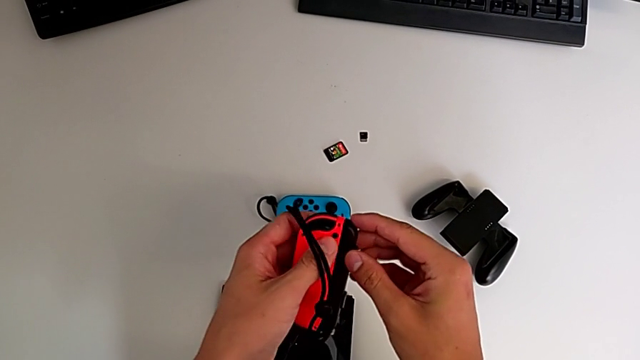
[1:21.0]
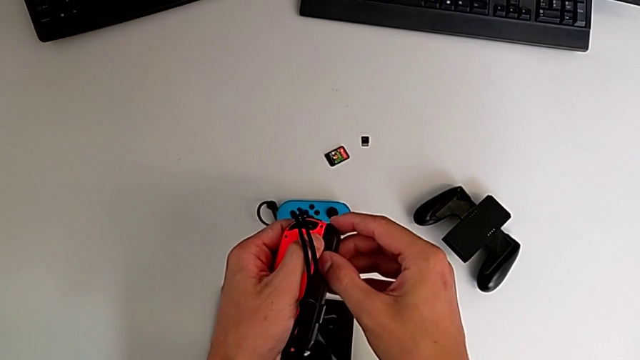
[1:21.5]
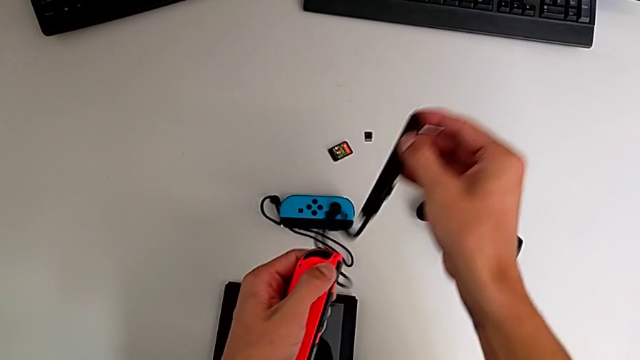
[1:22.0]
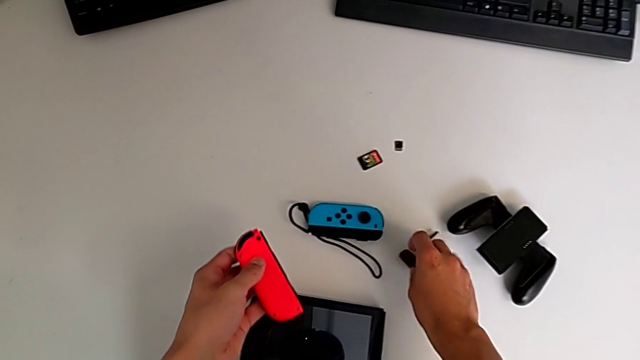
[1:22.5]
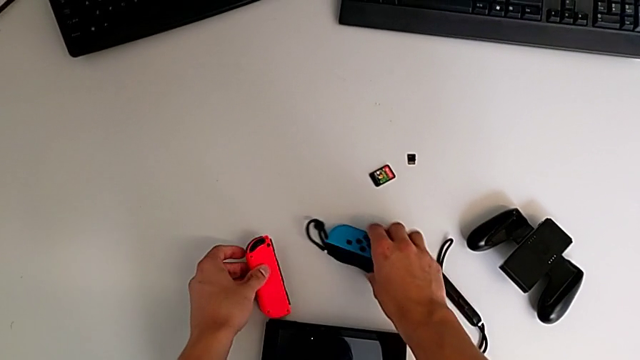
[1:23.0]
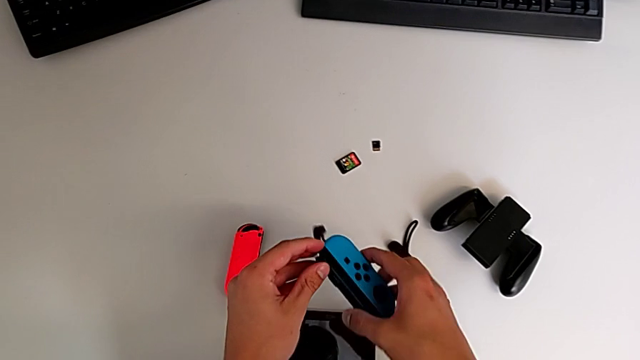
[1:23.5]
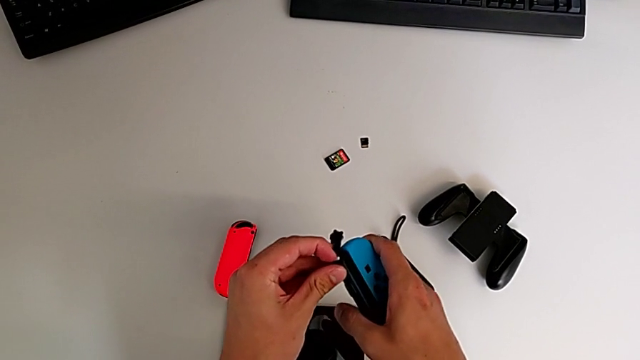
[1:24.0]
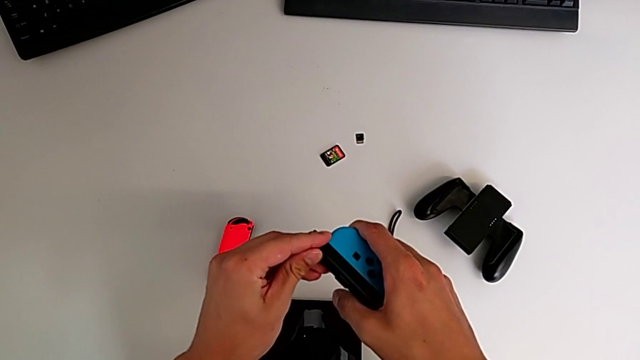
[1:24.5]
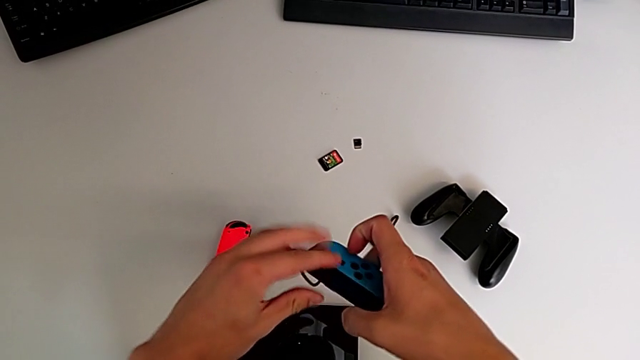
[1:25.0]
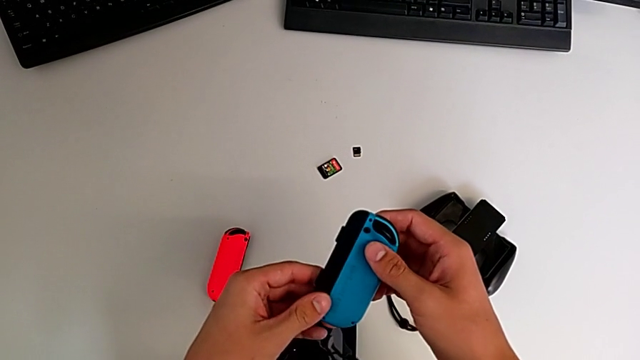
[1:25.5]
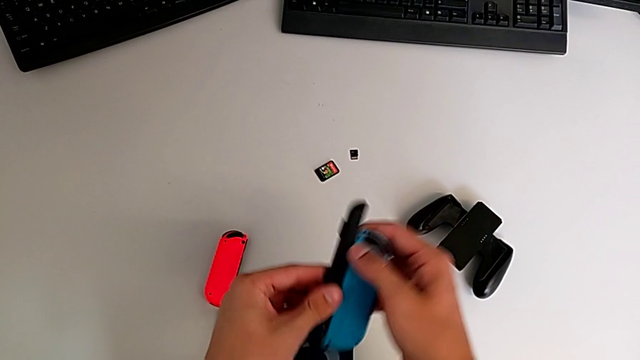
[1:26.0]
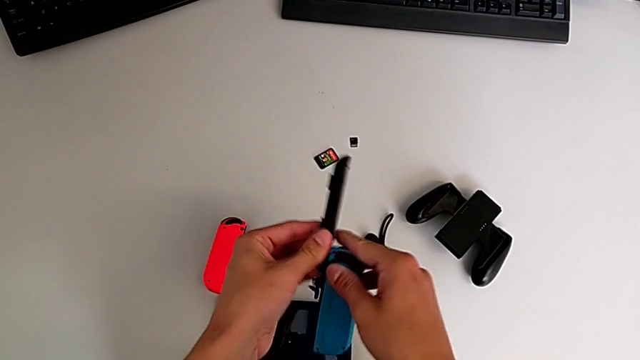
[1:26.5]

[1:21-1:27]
The camera wearer is disassembling the two Joy-Con straps from the Joy-Con controllers. They disassemble the Joy-Con controller, grab the Joy-Con controller and withdraw the Joy-Con strap.

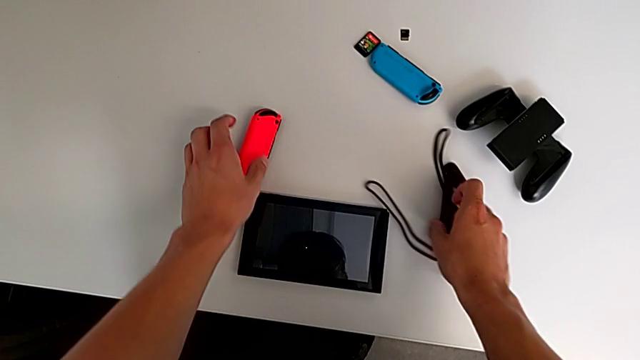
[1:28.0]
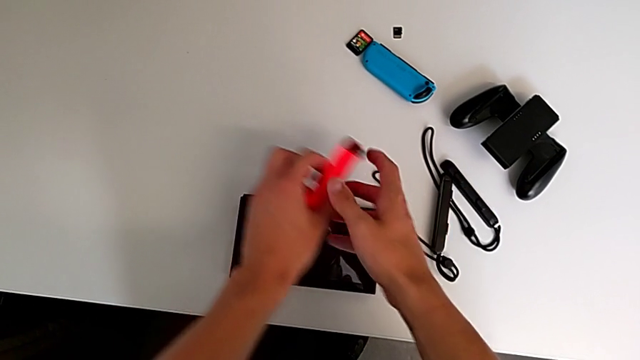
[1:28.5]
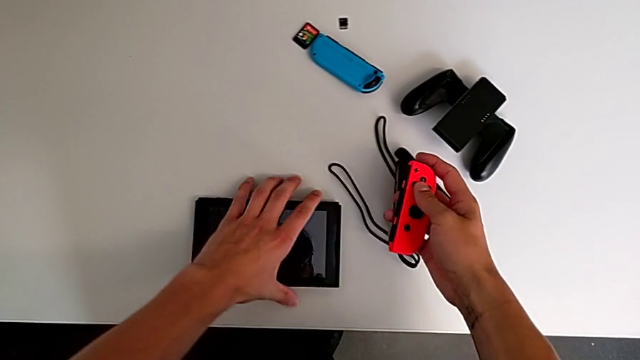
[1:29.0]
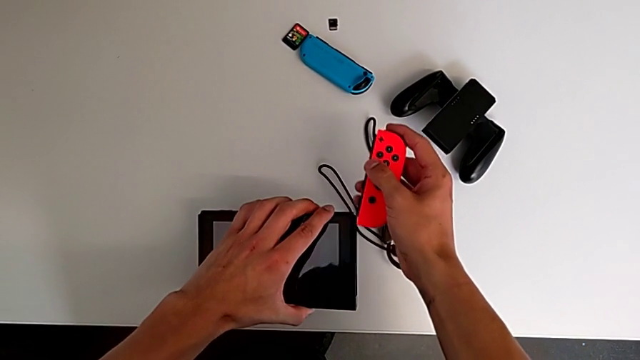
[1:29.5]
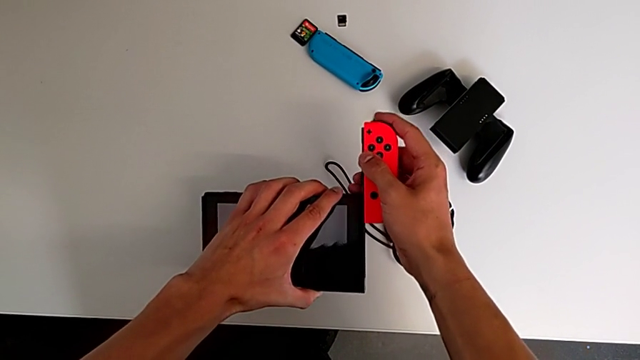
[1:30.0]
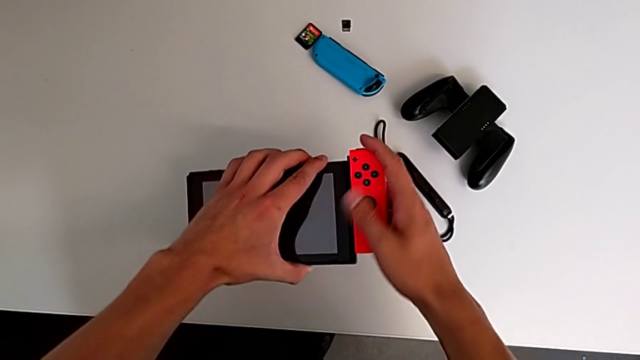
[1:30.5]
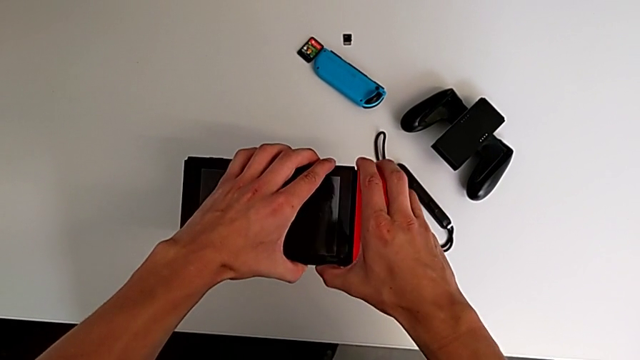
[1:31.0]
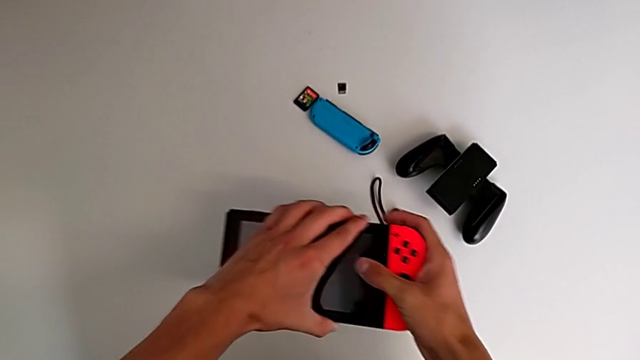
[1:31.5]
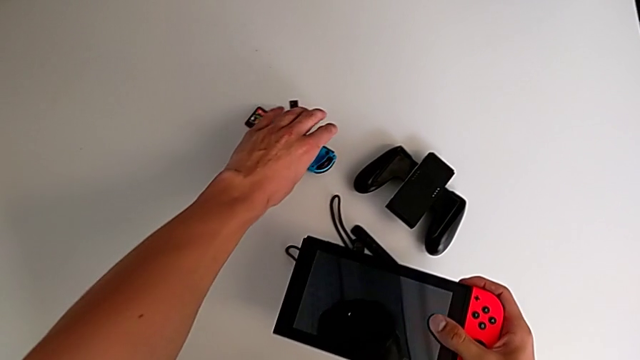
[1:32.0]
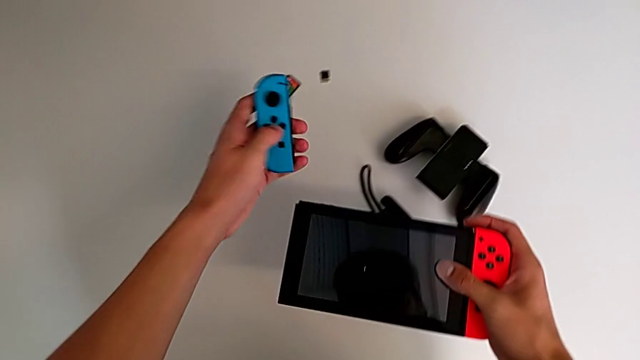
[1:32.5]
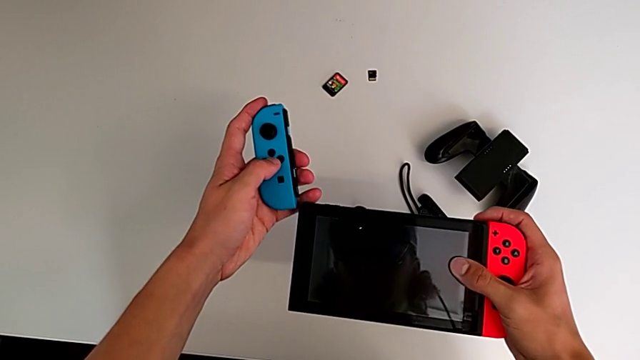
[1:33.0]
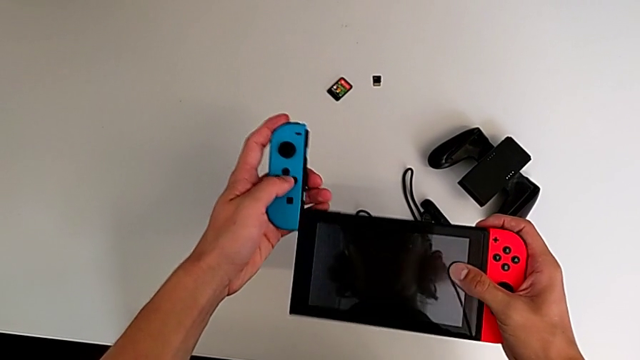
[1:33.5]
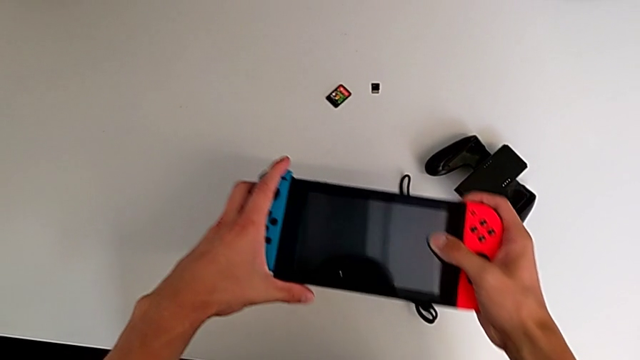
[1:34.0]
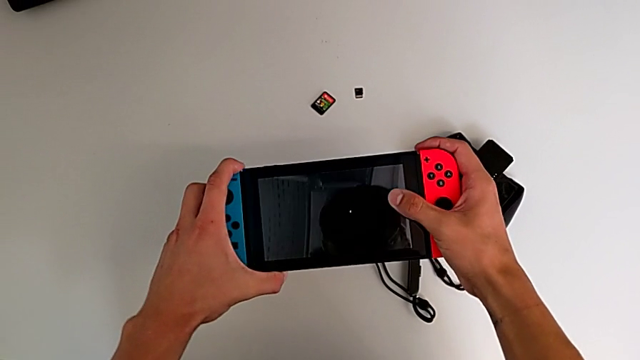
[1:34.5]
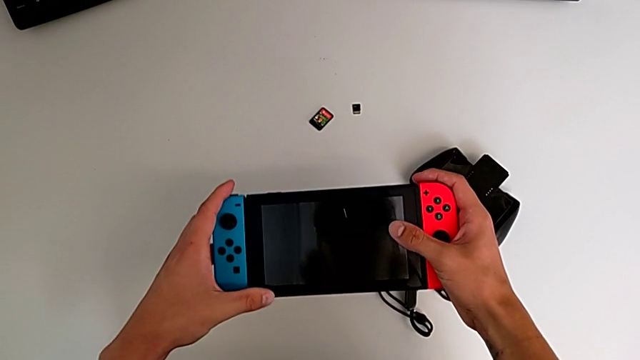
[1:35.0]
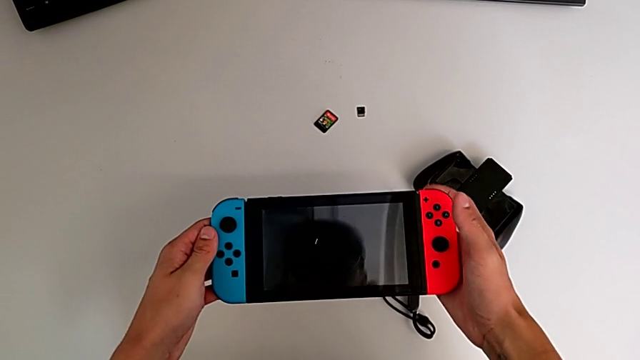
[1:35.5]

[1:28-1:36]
The camera wearer assembles the two Joy-Con controllers to the screen. They grab the Joy-Con controller, assemble the right Joy-Con controller, grab the Joy-Con controller and assemble the left Joy-Con controller.

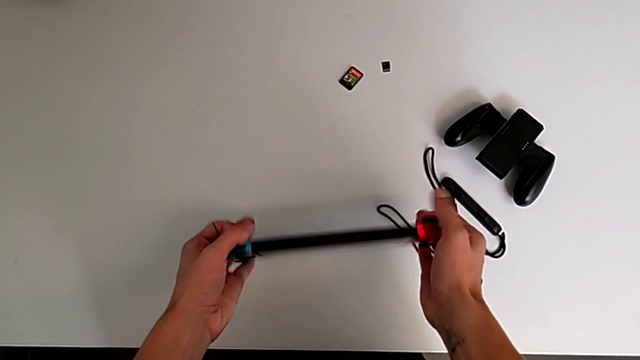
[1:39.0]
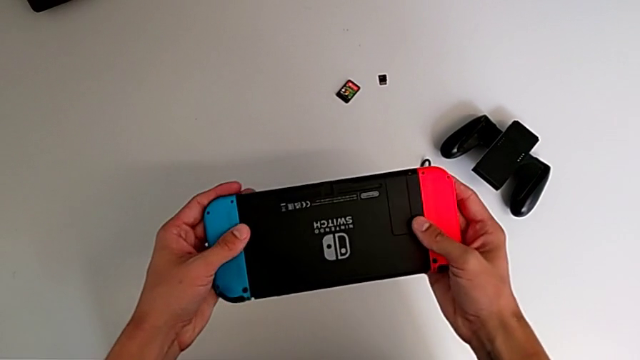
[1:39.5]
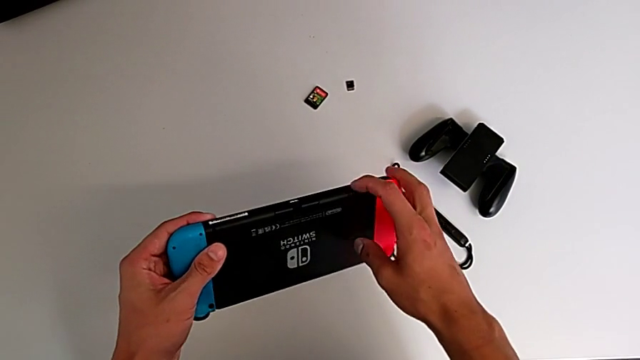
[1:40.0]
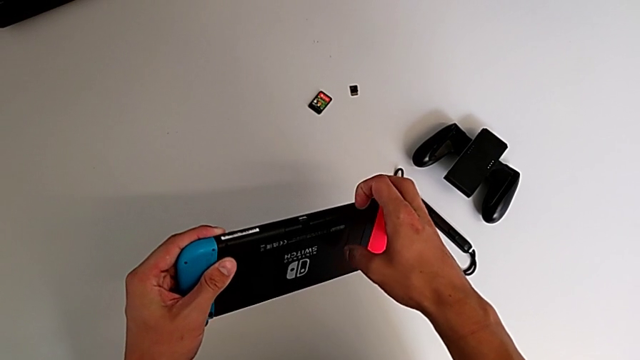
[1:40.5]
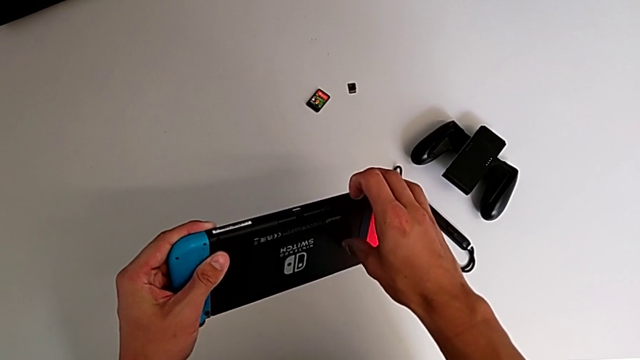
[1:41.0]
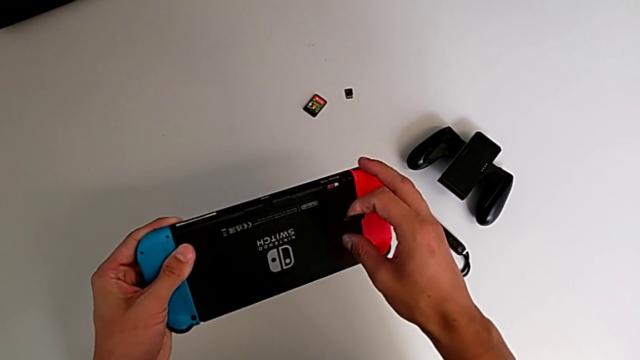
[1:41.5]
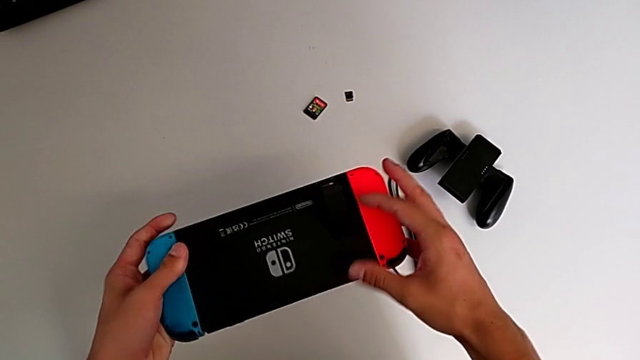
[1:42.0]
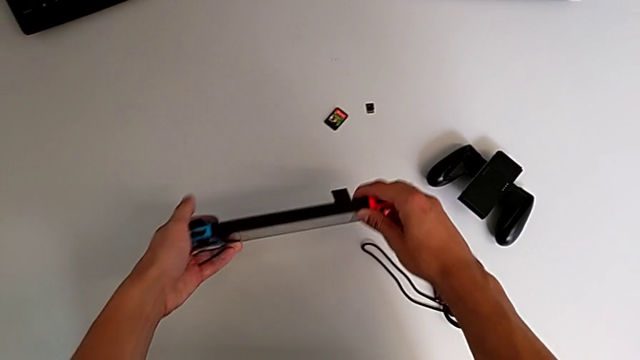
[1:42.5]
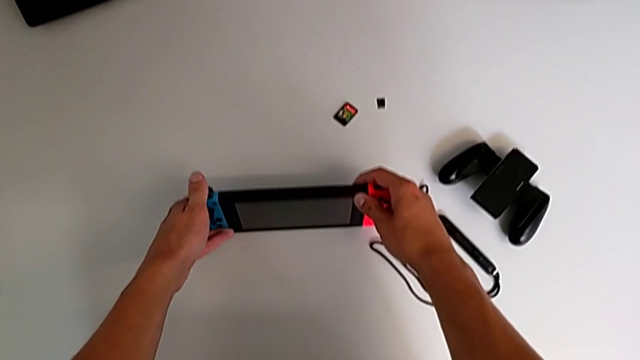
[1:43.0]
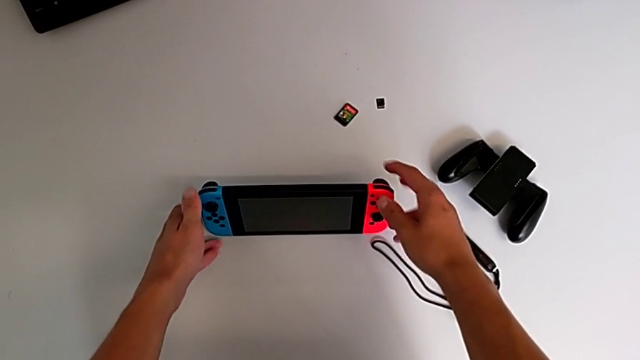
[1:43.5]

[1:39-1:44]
The camera wearer pulls the back bracket to stand the Switch. They rotate the Nintendo Switch and press it.

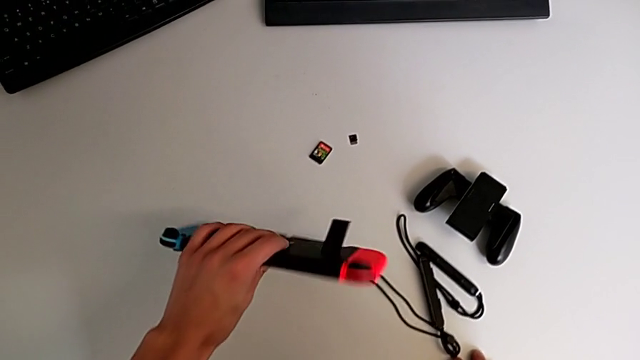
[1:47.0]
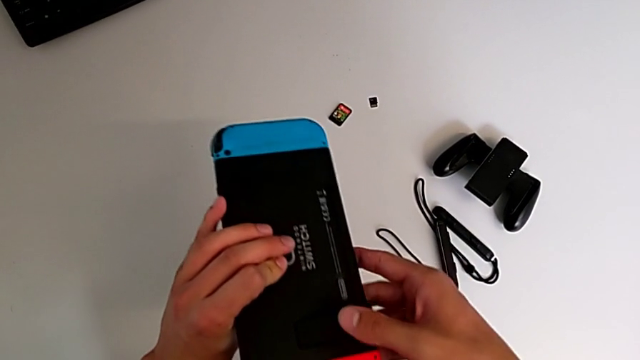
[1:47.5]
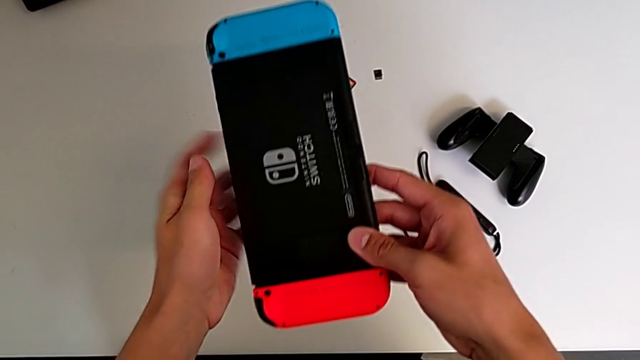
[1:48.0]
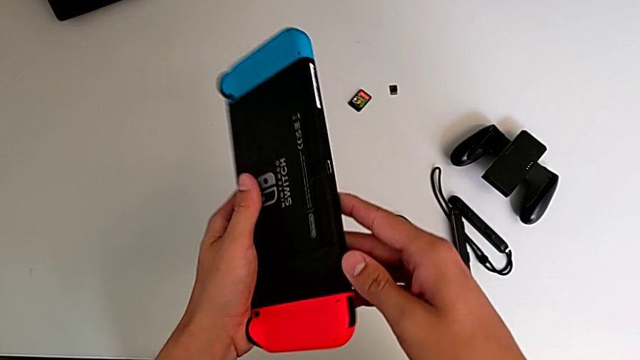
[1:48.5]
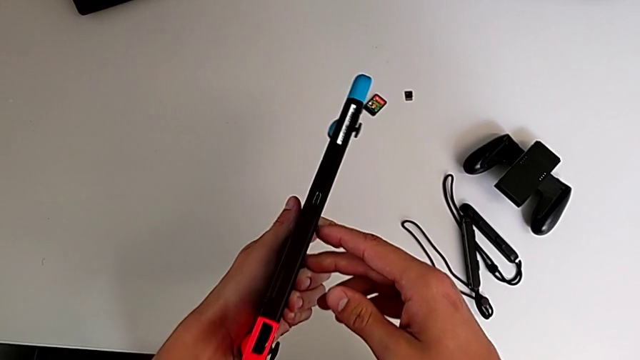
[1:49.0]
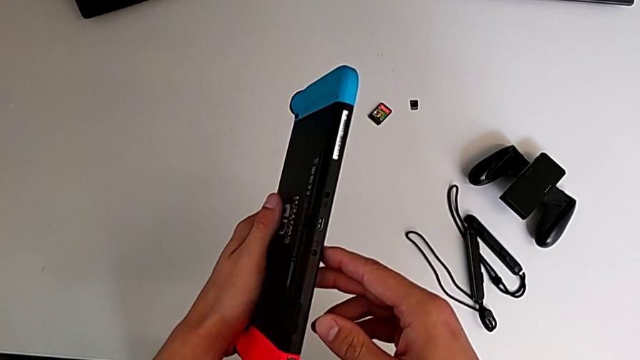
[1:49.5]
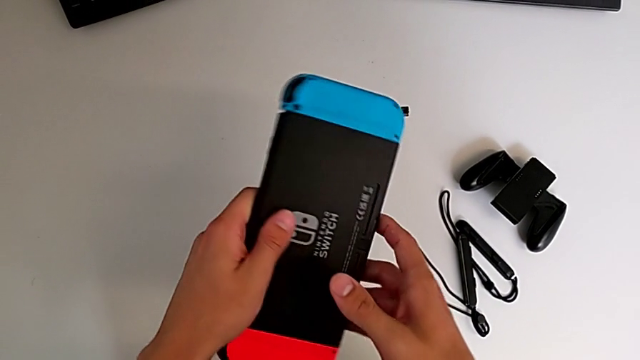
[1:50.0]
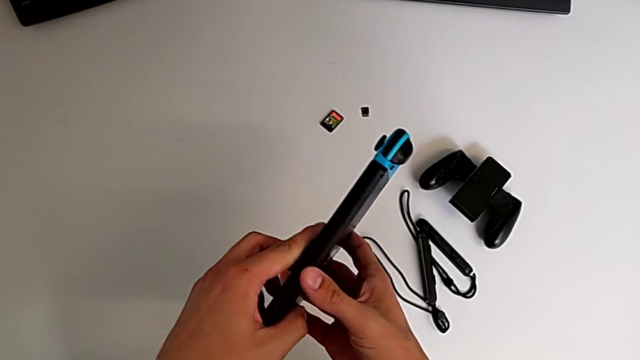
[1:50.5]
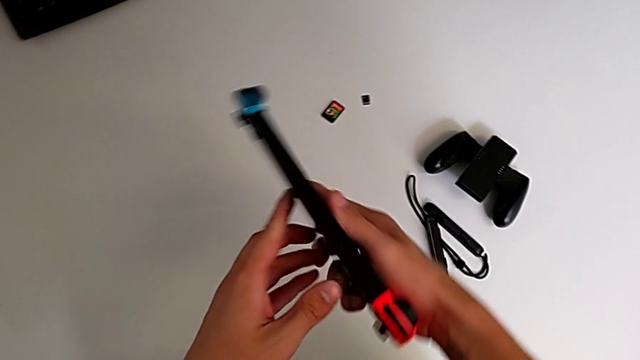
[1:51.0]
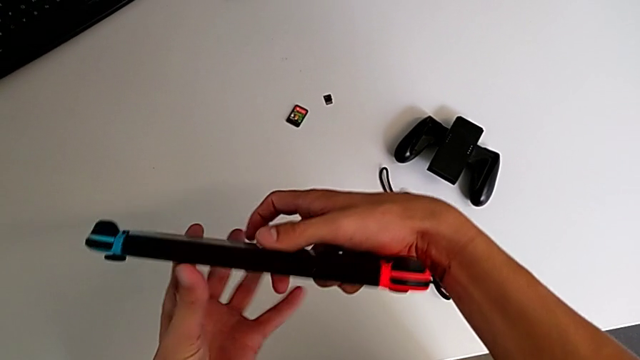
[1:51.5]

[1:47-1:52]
The camera wearer is exchanging the game card. They lock the kickstand and rotate the Nintendo Switch.
